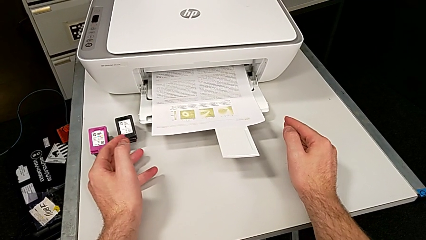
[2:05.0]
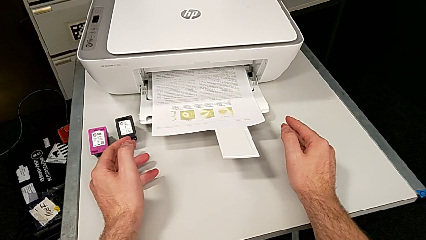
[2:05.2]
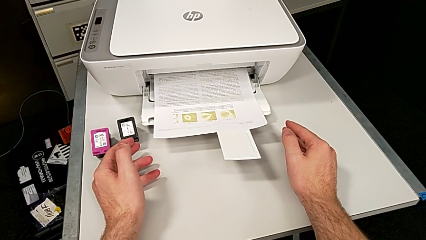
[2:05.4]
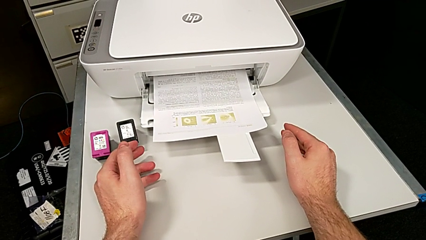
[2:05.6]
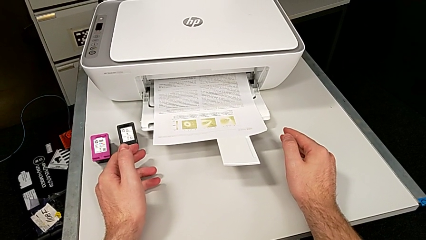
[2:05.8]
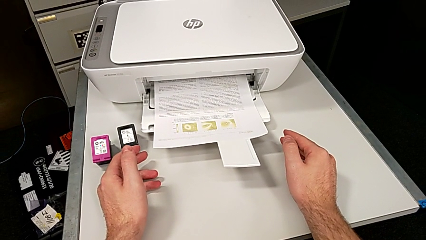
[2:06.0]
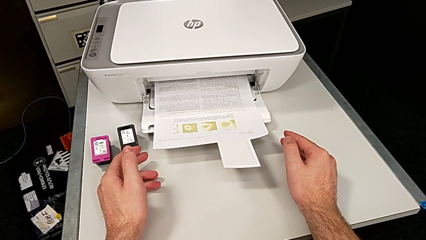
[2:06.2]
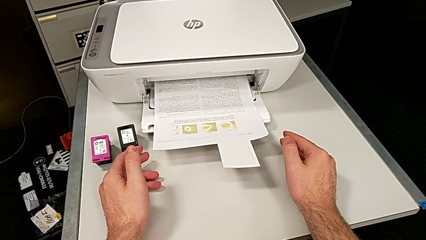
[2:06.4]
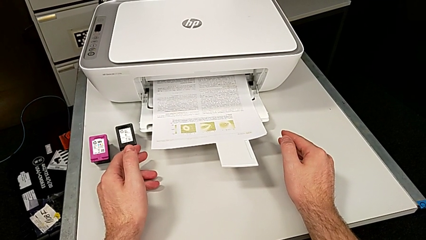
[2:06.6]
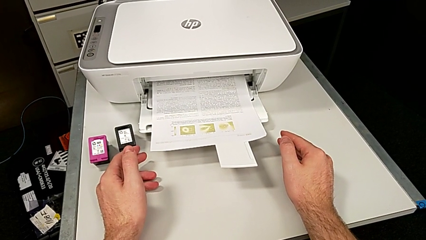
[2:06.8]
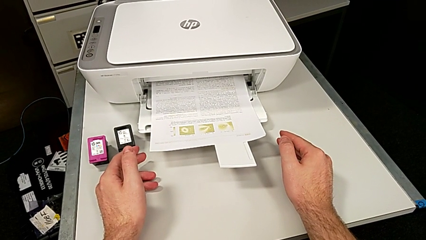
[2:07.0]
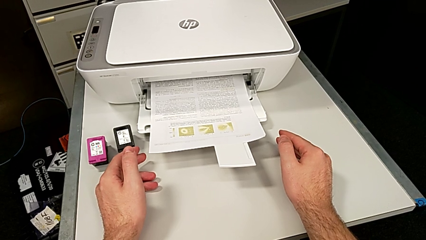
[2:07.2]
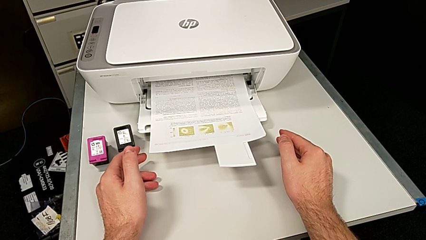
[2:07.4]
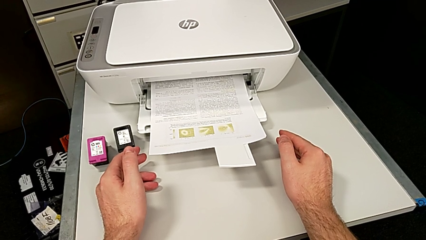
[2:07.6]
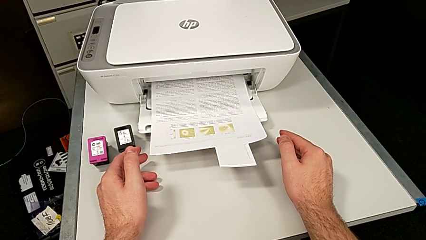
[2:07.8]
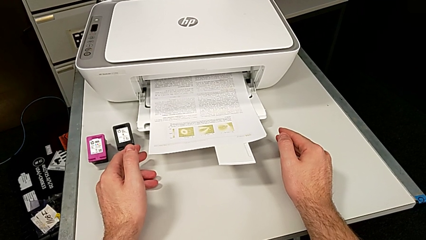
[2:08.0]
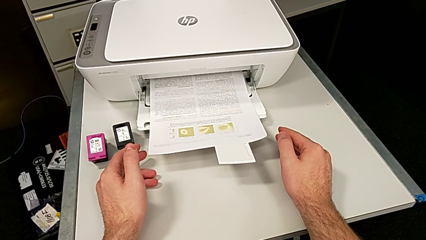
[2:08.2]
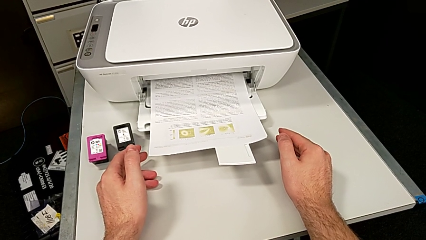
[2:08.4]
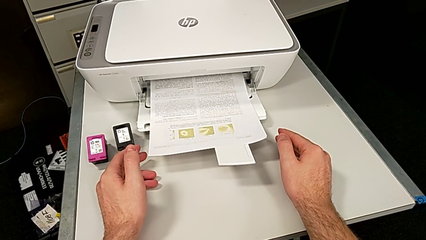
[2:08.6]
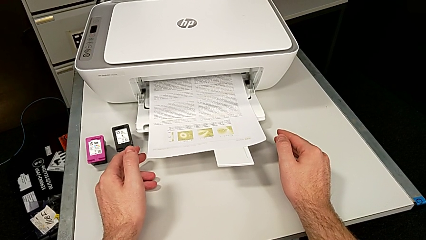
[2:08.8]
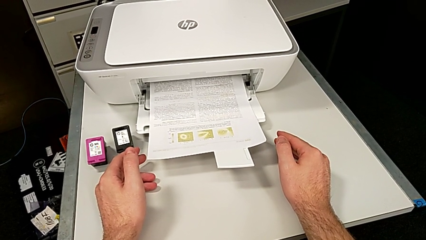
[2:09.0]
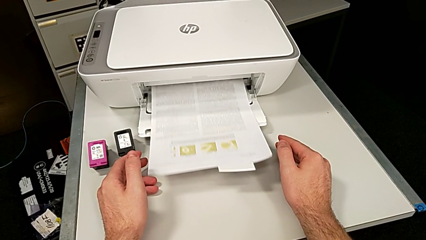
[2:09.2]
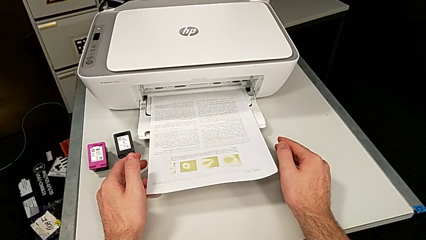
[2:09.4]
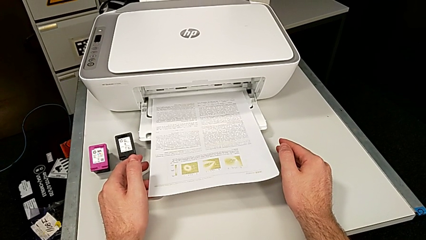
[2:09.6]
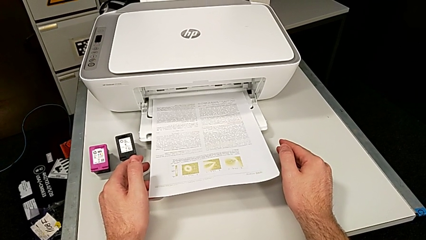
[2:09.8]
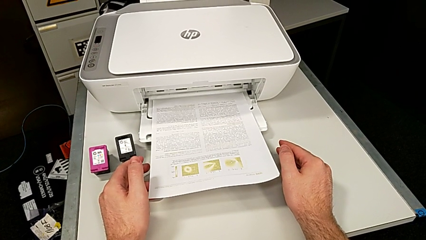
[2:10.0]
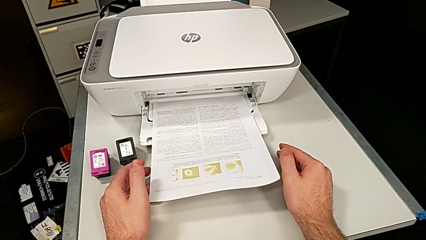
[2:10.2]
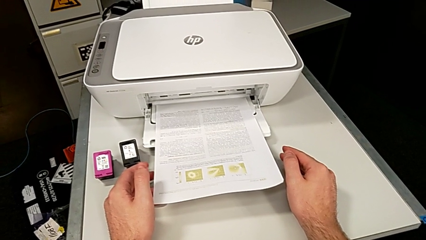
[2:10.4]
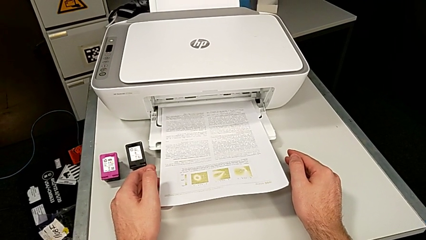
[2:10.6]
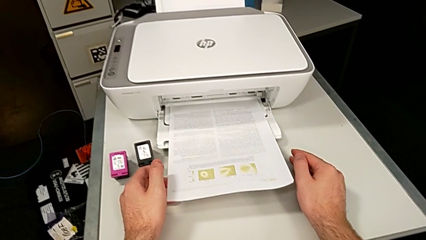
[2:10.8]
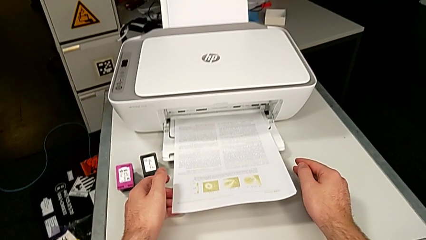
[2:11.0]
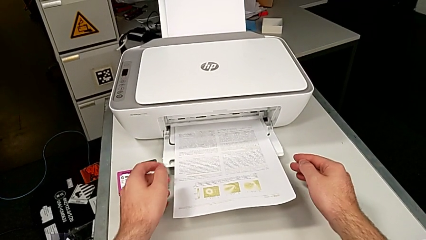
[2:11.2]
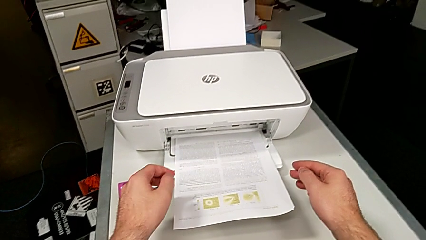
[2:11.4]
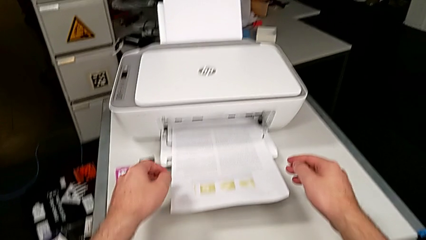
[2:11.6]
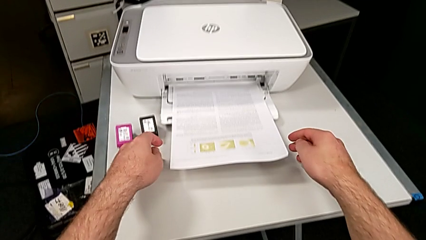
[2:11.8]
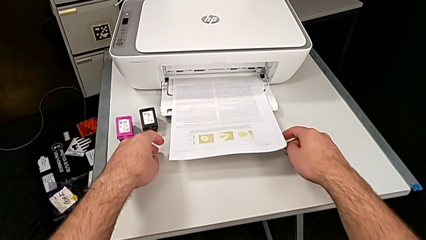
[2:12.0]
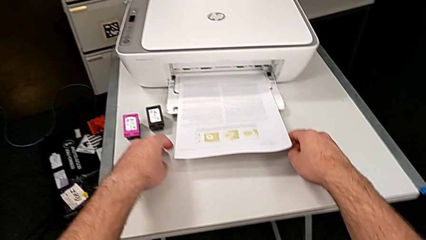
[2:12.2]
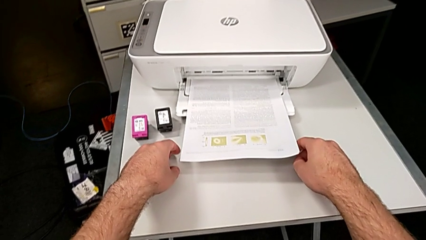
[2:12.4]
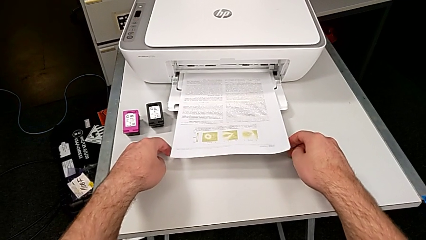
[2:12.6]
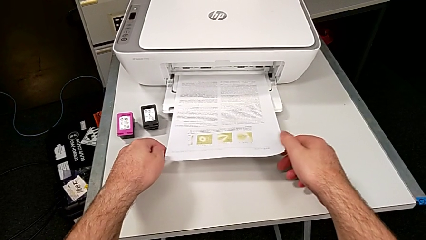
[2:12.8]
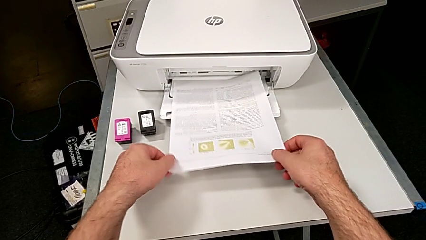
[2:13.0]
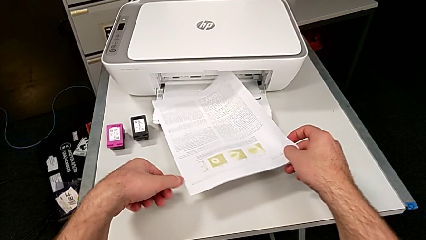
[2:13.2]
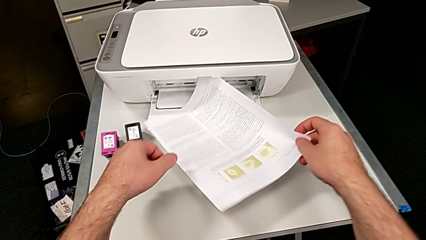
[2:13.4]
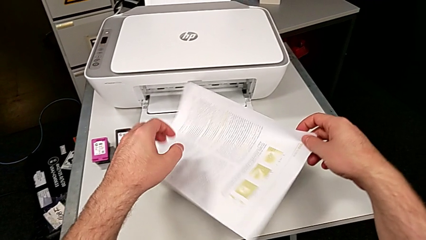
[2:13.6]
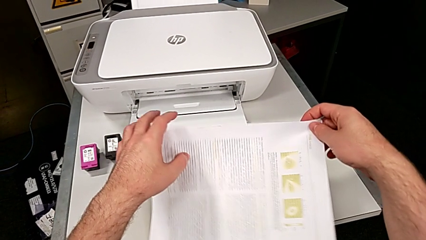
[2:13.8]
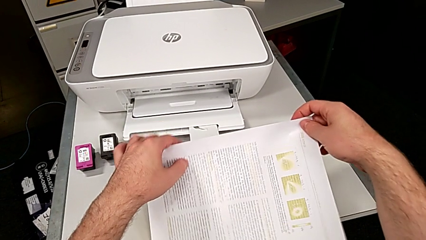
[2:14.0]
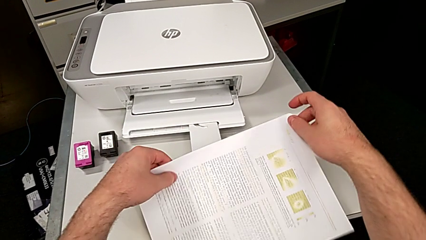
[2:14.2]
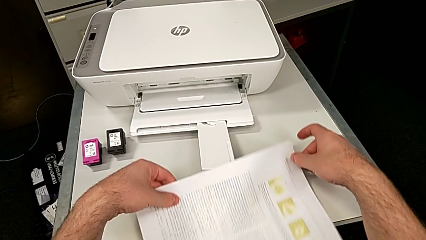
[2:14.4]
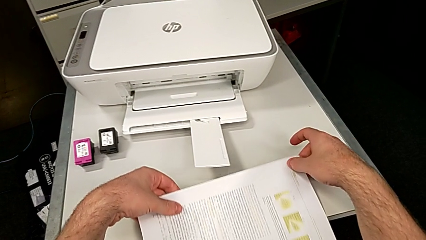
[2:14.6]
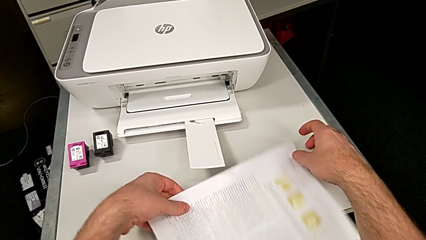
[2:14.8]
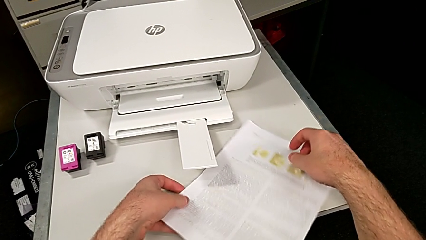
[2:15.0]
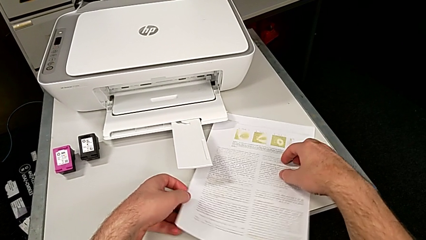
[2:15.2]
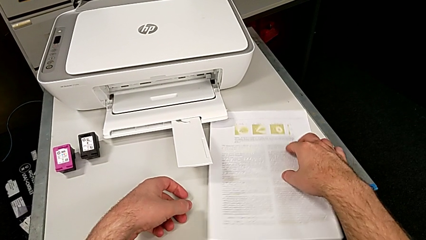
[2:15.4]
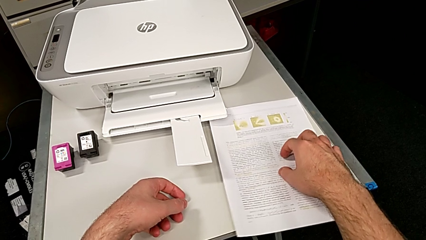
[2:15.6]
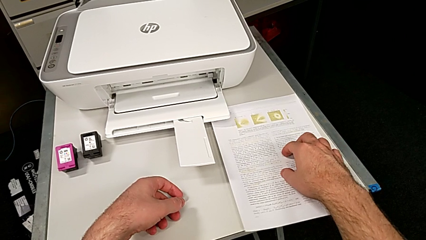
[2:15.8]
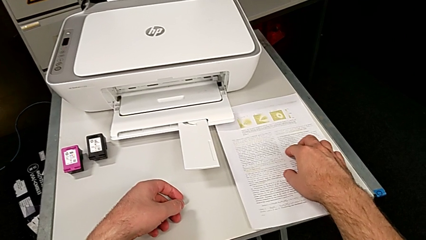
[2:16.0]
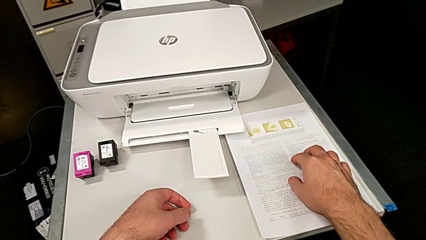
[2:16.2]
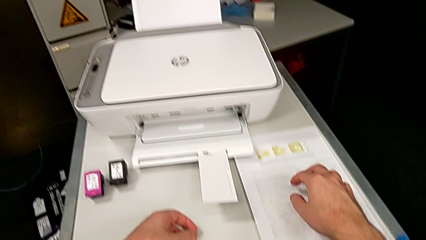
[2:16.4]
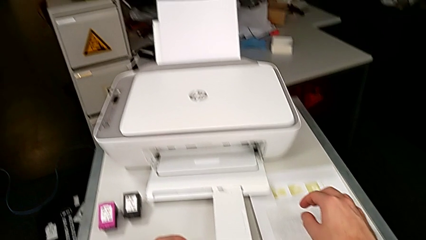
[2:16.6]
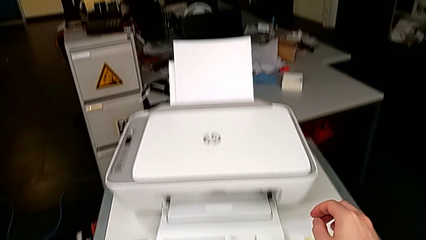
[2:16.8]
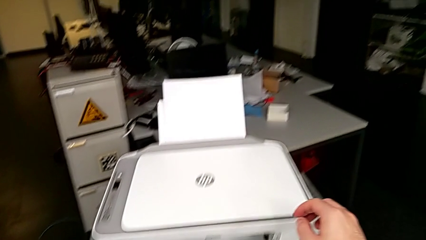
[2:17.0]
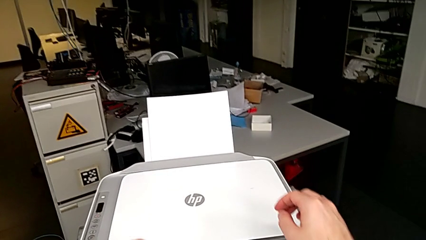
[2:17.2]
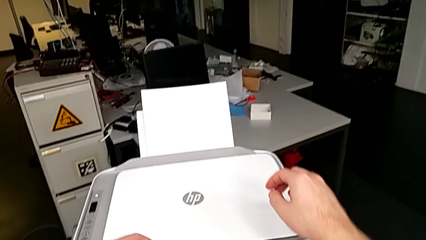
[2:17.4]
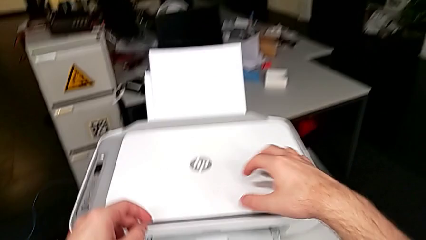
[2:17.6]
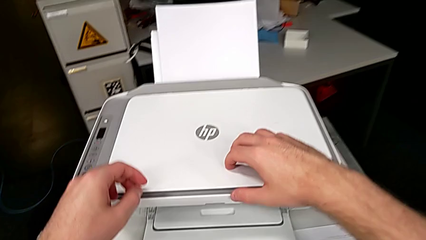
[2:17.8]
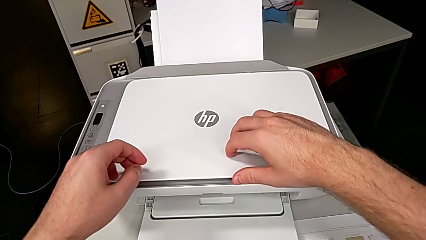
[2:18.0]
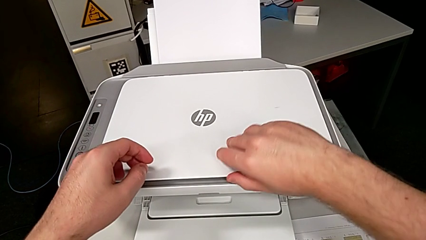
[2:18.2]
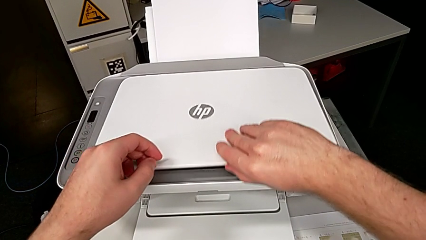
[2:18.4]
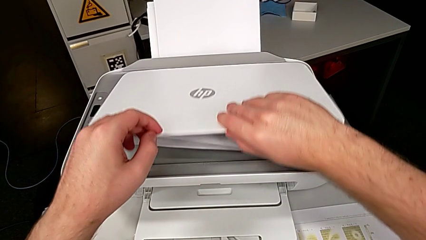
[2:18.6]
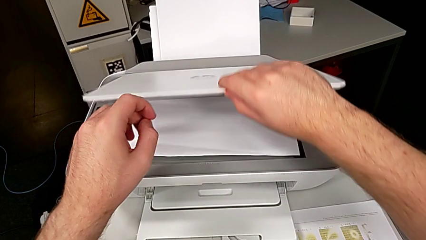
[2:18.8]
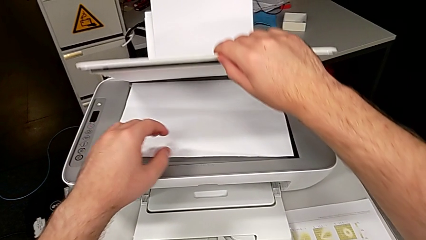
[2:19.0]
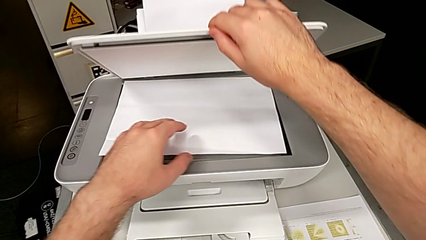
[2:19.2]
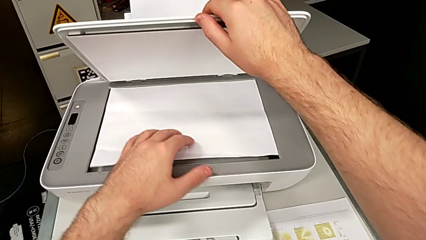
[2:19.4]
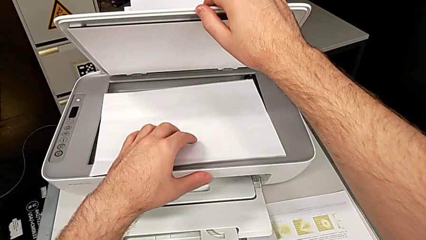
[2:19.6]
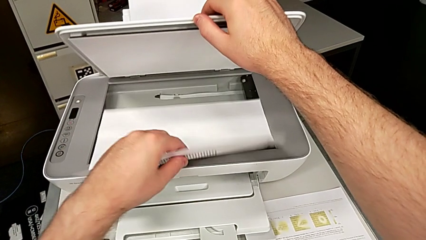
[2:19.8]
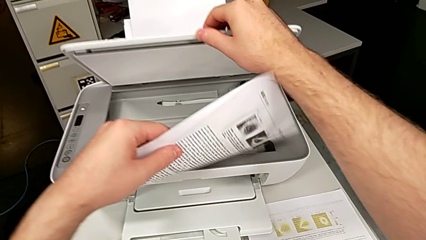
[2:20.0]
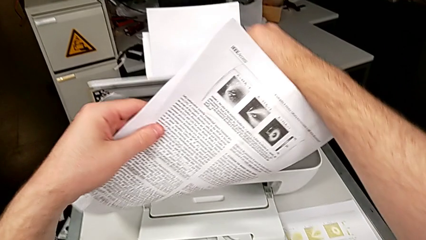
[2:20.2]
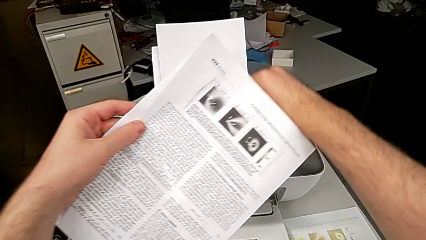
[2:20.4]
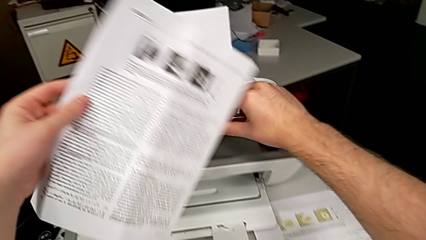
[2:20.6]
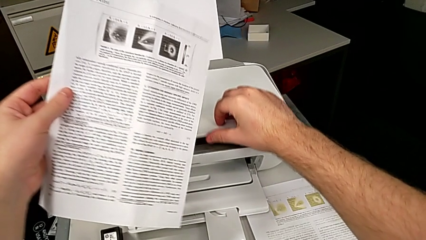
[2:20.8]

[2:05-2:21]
The camera wearer is copying. They grab the copy, place it, open the copy gate, grab the paper stack and close the copy gate.
